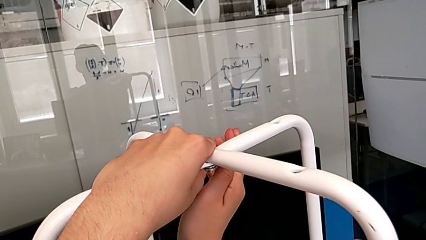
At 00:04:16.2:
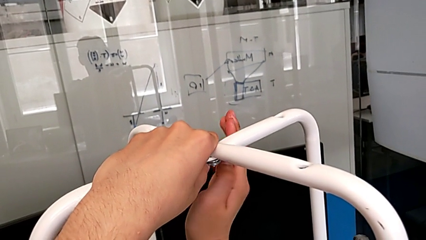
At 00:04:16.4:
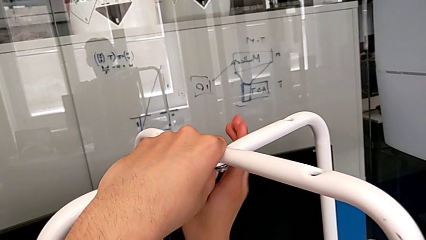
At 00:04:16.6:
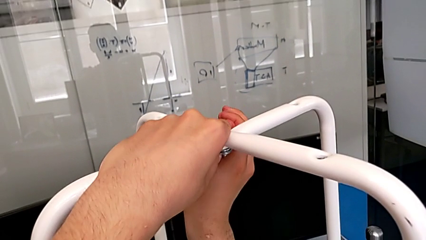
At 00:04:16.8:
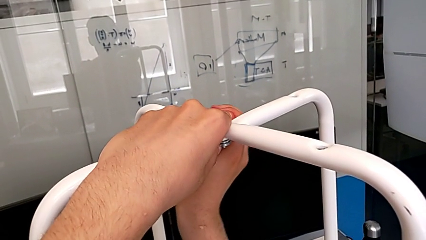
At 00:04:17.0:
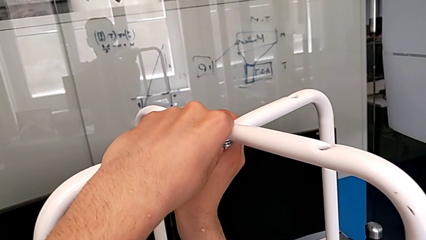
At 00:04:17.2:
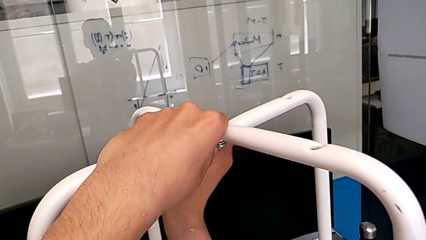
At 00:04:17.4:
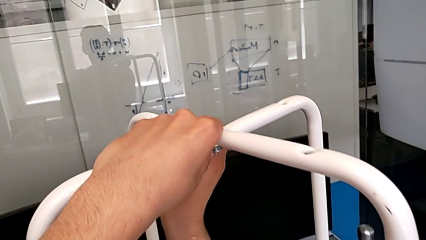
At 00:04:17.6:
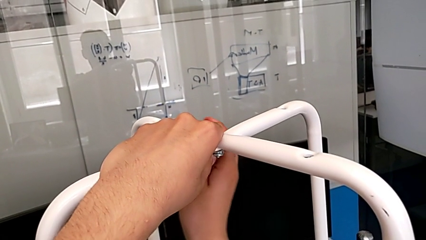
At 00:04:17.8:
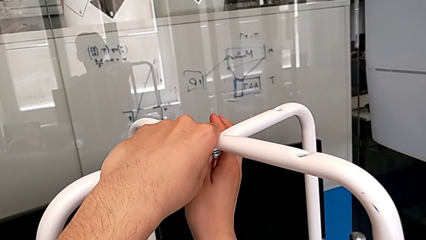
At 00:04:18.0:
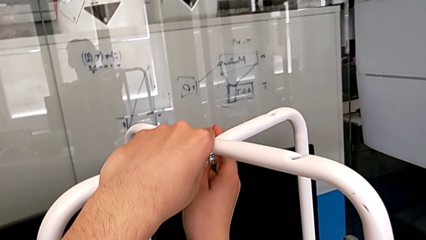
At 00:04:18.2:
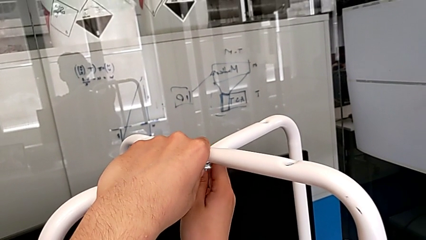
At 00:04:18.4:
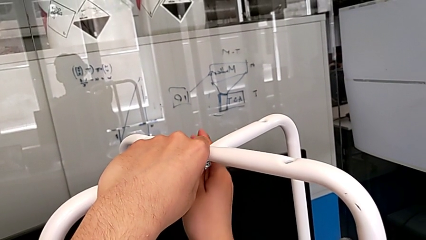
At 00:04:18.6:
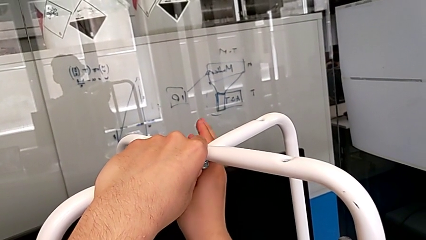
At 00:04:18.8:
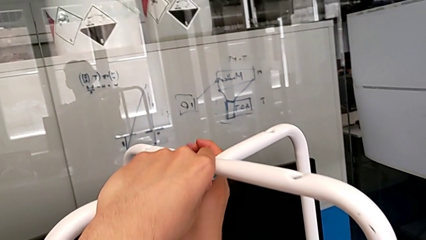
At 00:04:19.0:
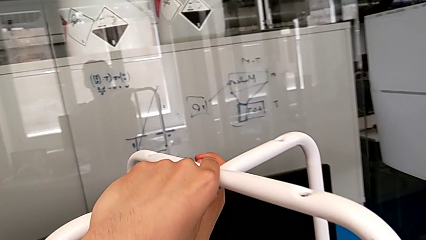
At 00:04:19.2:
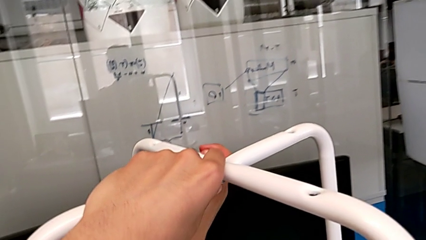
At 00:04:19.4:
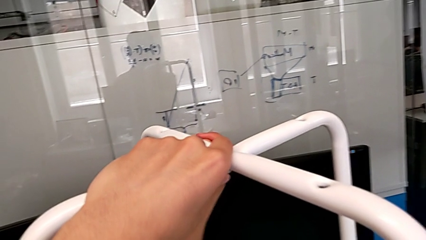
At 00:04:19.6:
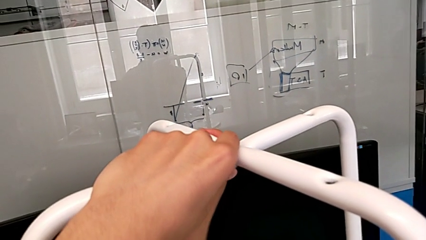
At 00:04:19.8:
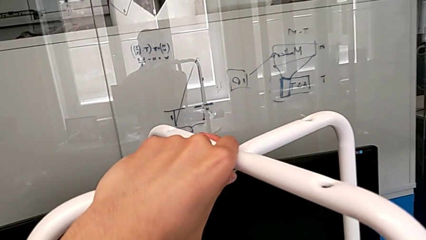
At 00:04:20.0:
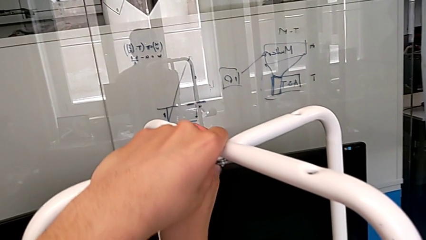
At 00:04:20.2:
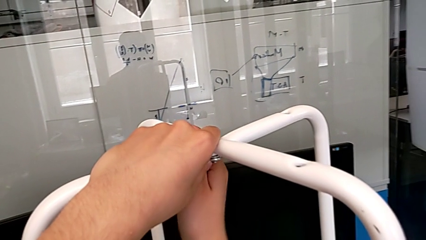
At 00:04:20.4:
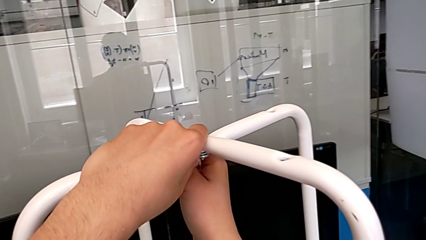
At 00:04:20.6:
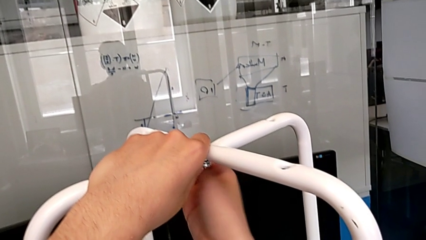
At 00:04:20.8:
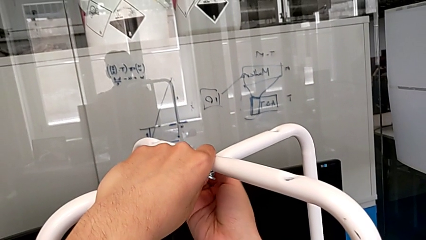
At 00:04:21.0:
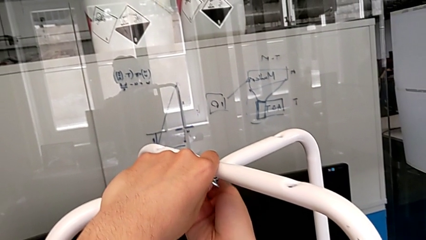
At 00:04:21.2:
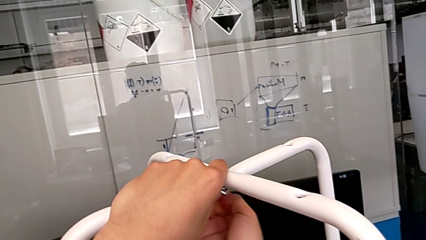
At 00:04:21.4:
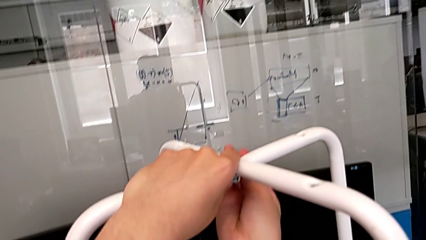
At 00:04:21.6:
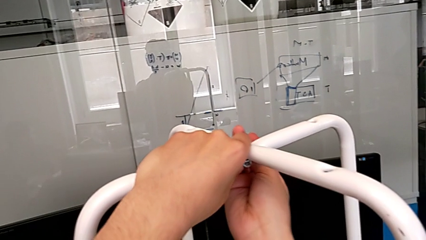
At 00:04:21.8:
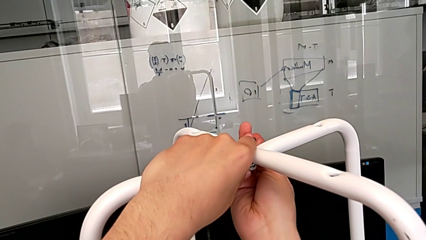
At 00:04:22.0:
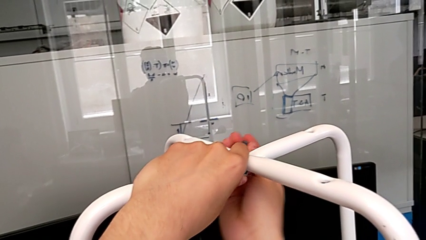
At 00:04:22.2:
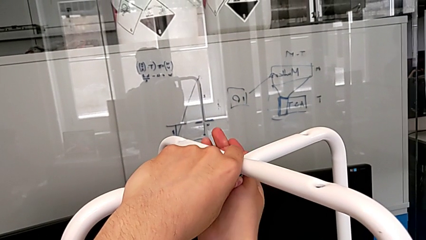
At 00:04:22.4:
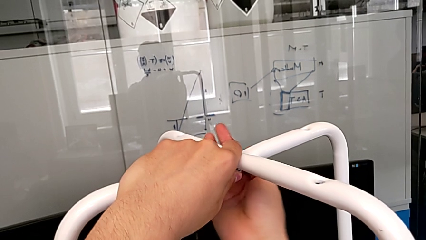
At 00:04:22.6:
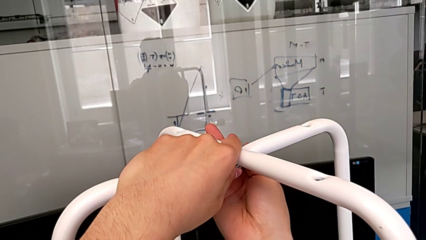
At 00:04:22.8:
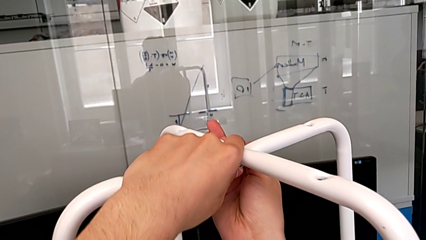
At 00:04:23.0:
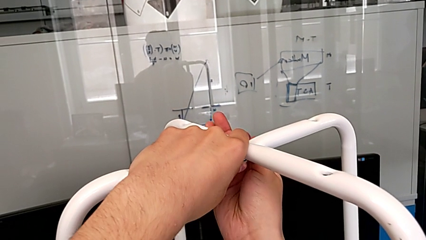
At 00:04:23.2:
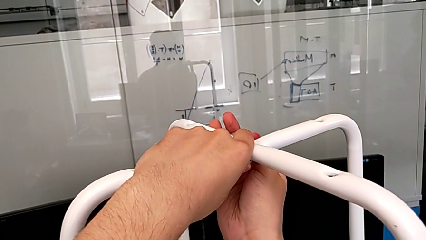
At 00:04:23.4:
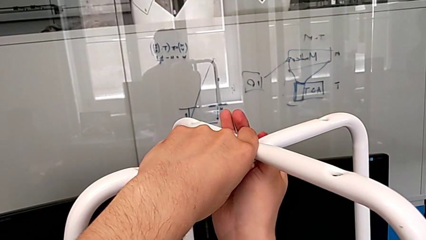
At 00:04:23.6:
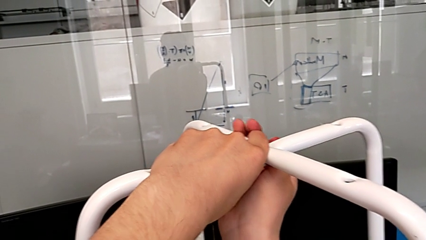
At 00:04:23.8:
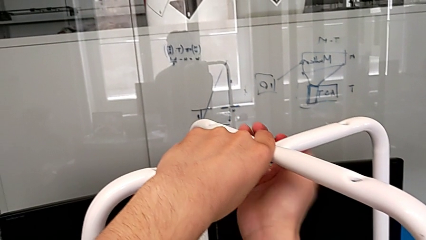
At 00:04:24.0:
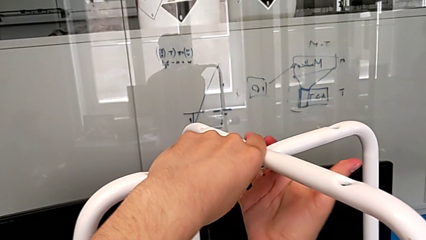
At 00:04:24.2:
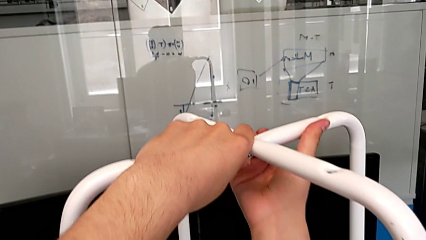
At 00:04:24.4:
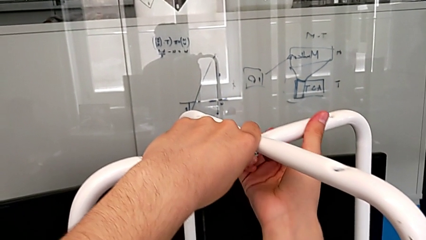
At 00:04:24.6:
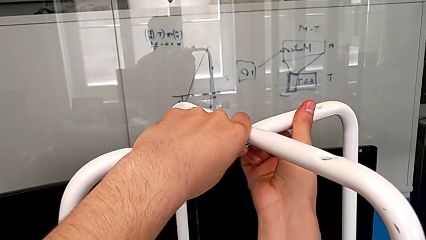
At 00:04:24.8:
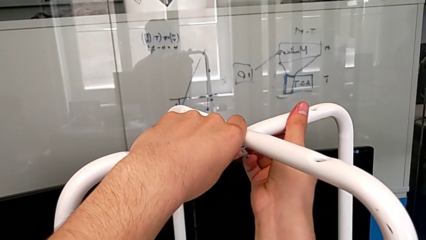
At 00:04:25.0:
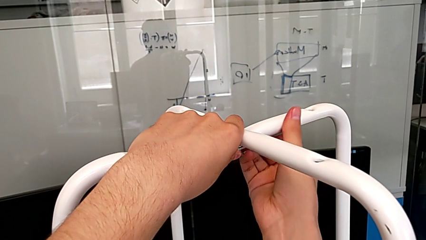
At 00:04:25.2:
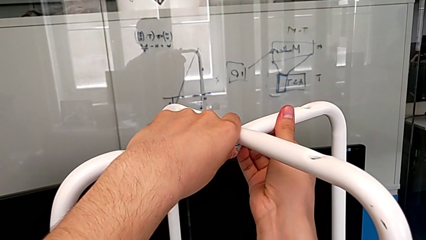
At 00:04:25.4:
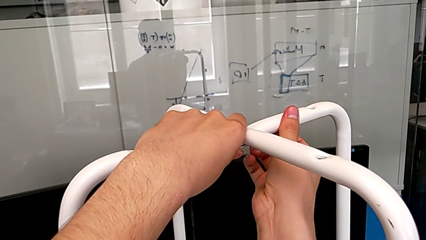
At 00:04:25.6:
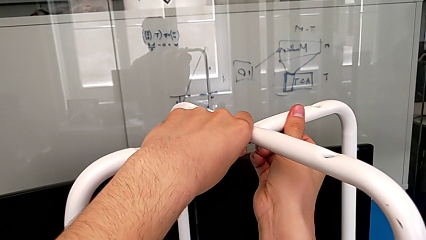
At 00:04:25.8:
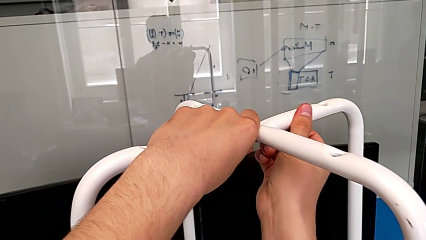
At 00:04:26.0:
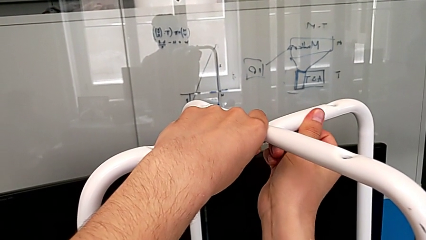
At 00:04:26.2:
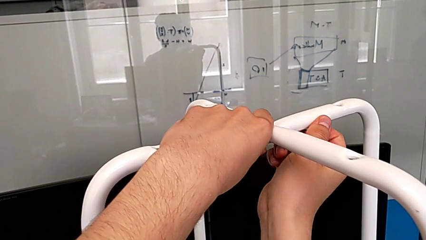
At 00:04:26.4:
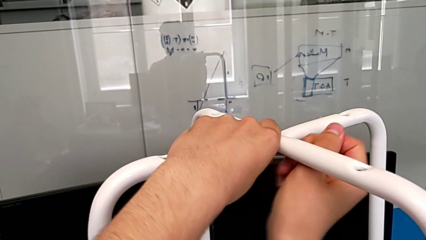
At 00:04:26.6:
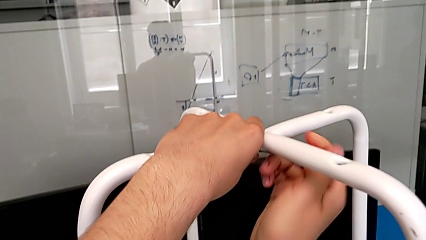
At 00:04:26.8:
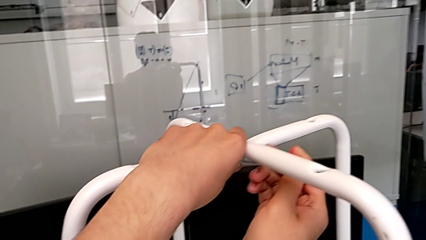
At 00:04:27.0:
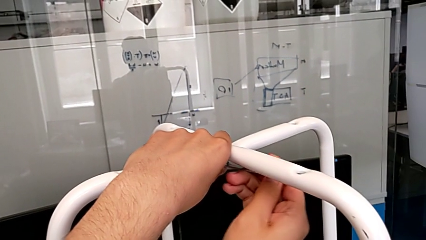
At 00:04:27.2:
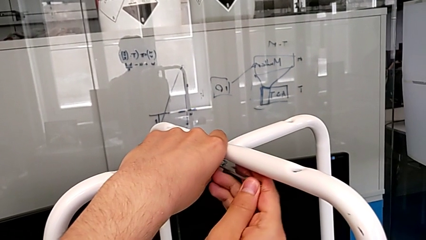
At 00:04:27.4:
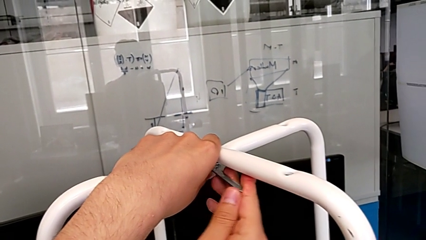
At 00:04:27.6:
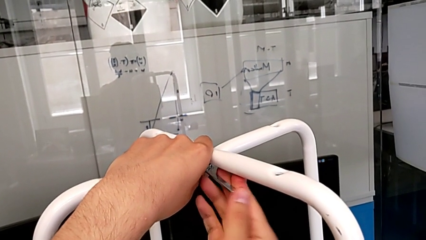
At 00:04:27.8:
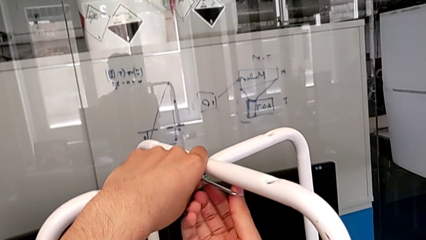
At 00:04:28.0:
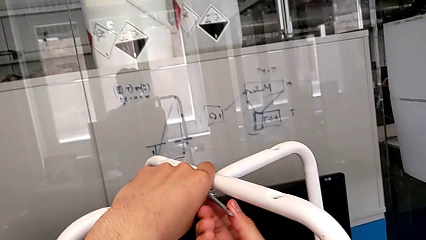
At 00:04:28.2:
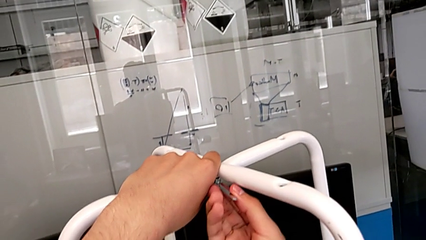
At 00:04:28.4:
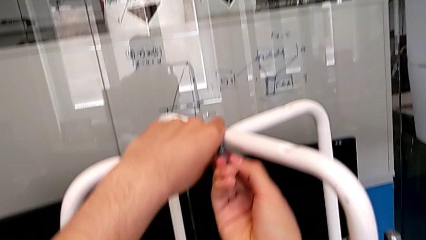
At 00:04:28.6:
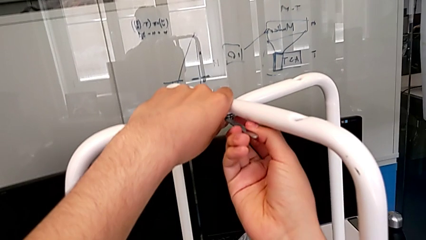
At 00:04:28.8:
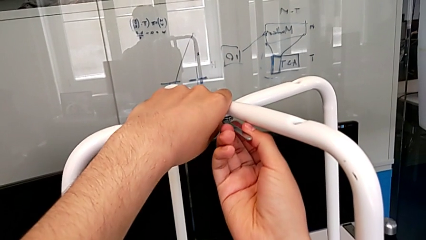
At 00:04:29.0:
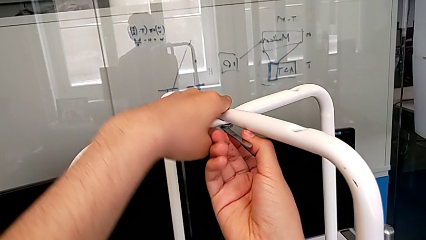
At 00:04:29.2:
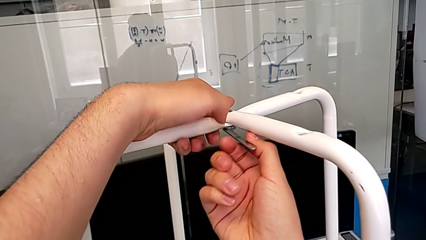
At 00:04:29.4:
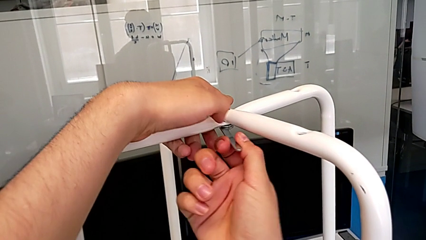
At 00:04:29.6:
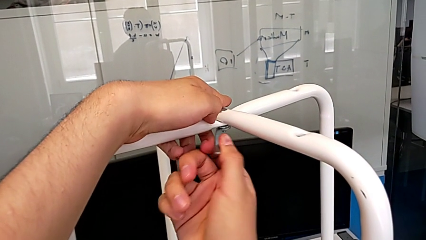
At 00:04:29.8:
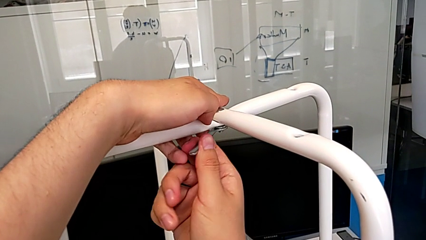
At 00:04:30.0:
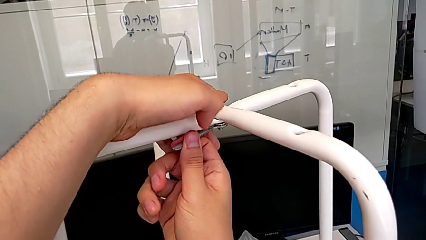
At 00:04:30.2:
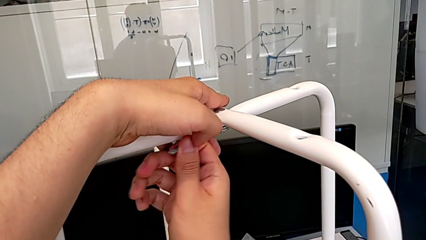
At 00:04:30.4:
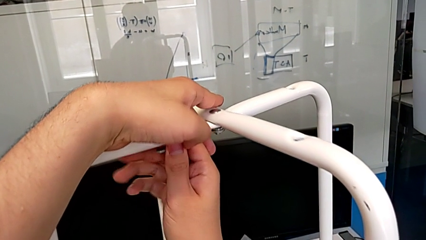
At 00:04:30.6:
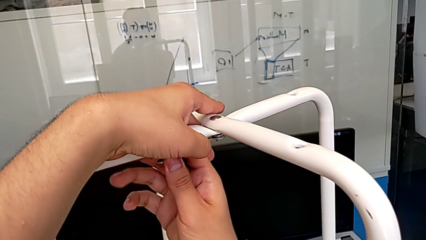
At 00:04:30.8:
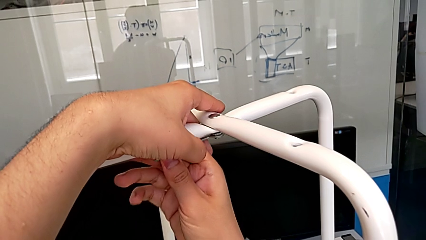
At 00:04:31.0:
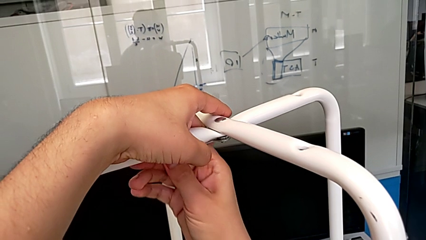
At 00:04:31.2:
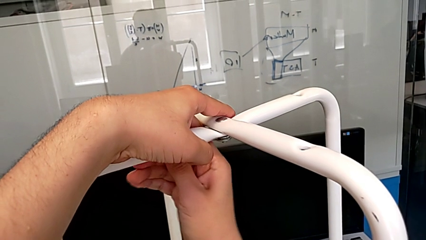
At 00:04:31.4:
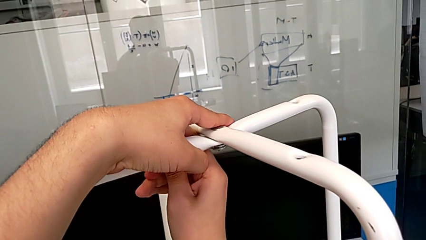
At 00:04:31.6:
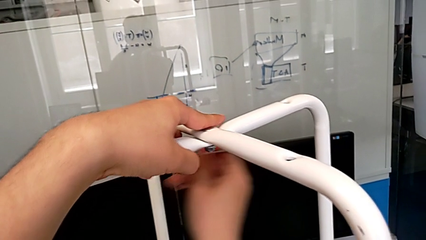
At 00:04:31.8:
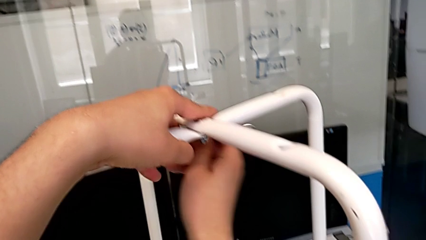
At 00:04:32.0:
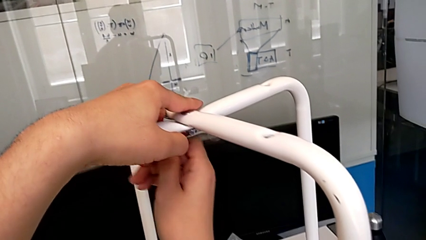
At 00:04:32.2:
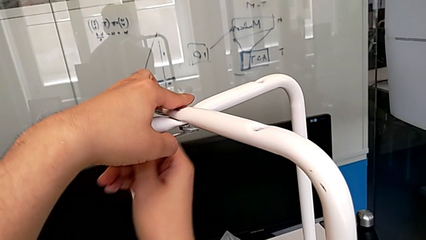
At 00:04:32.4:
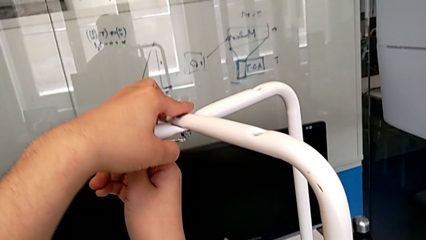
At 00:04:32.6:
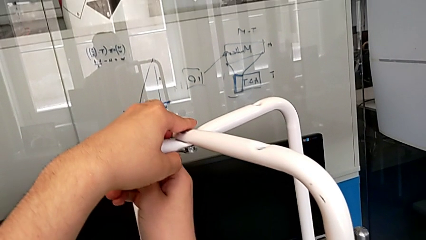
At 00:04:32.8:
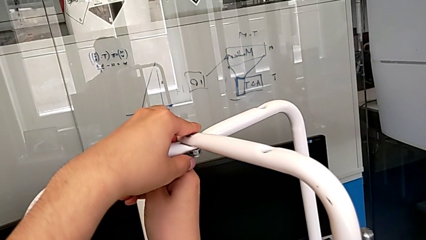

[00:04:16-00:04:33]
The camera wearer is unscrewing the middle hex nut. They keep unscrewing the middle screw and withdraw the hexagonal wrench.
